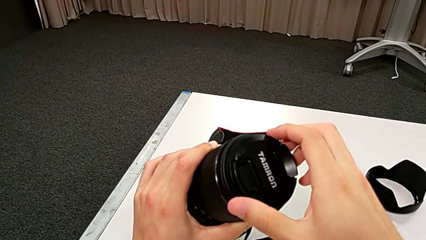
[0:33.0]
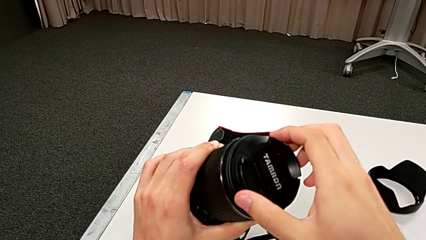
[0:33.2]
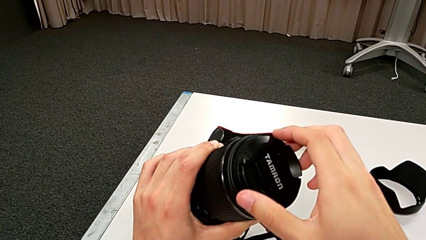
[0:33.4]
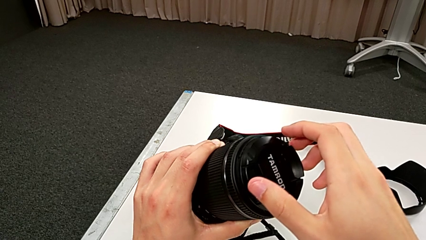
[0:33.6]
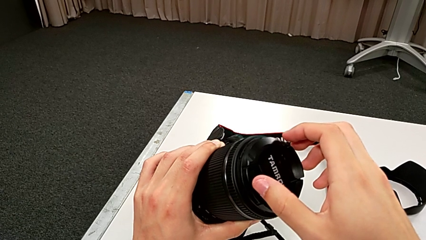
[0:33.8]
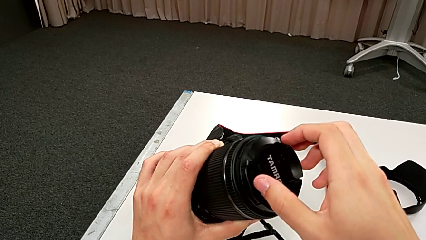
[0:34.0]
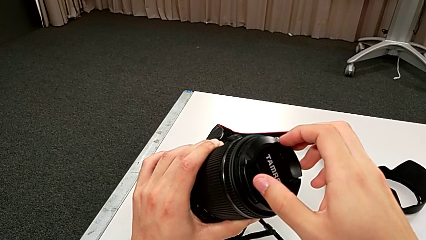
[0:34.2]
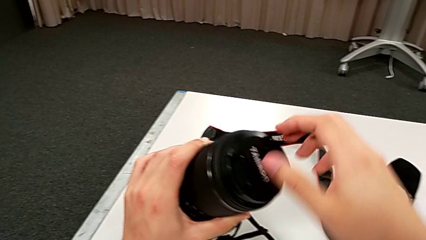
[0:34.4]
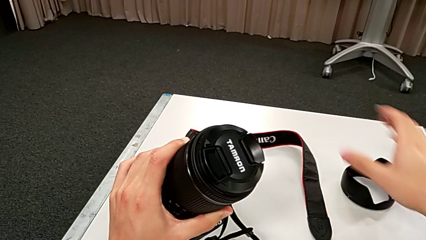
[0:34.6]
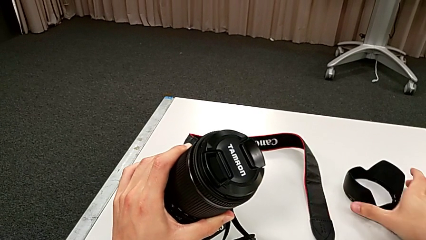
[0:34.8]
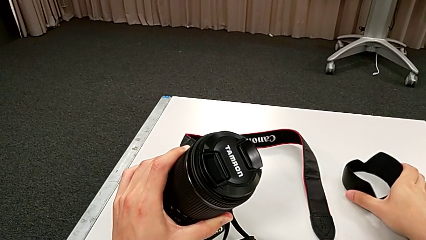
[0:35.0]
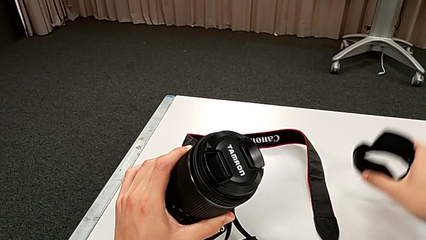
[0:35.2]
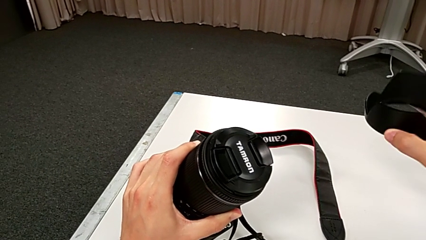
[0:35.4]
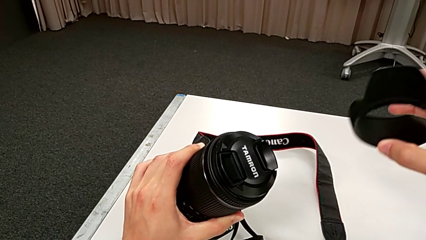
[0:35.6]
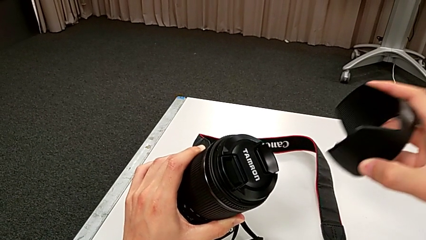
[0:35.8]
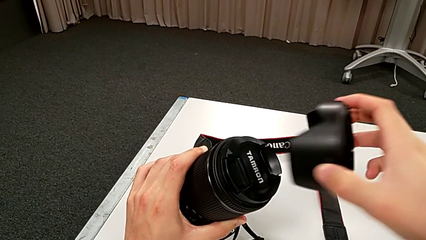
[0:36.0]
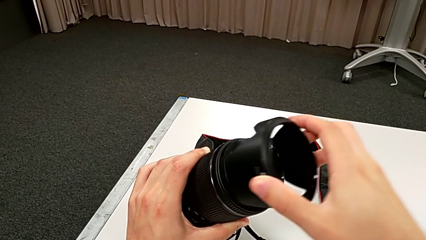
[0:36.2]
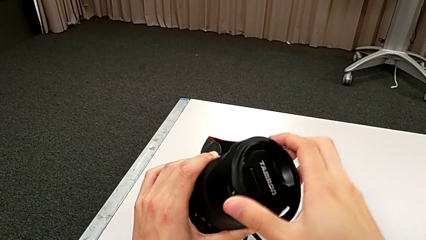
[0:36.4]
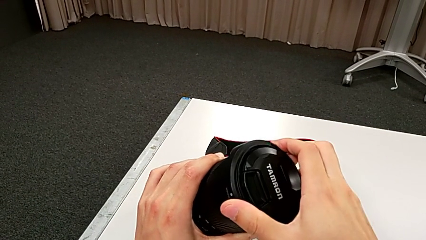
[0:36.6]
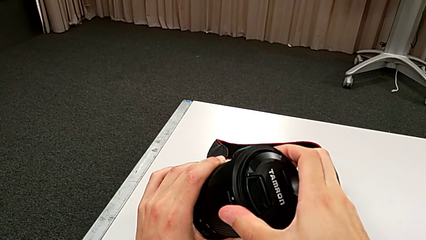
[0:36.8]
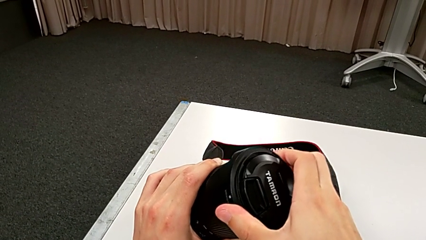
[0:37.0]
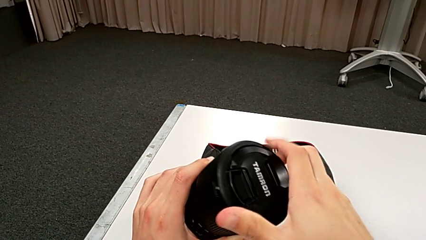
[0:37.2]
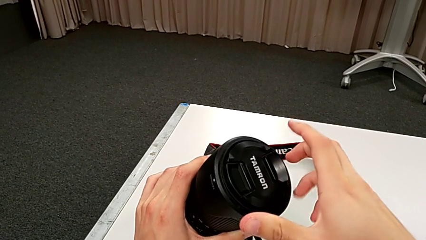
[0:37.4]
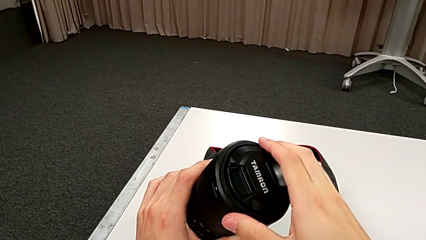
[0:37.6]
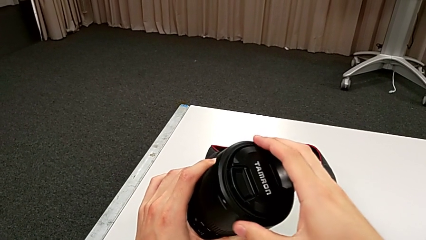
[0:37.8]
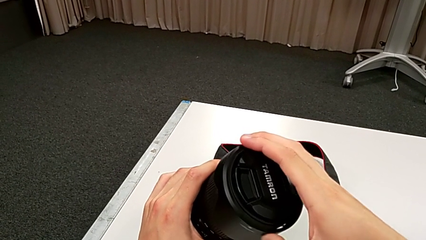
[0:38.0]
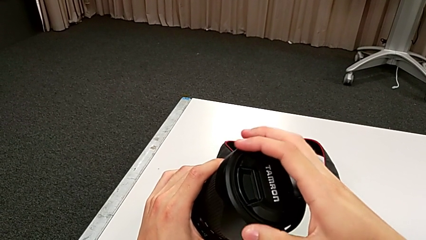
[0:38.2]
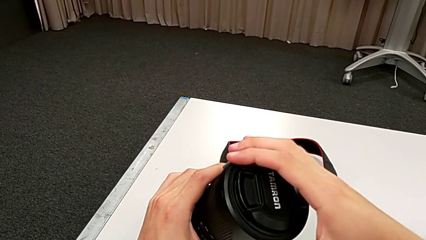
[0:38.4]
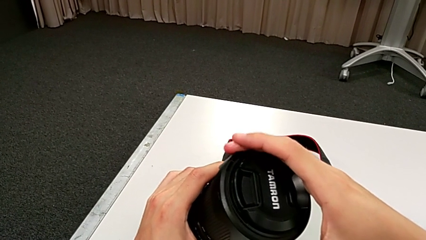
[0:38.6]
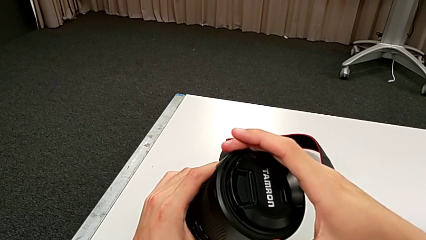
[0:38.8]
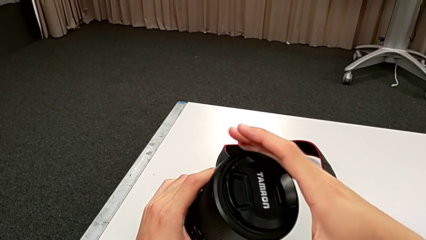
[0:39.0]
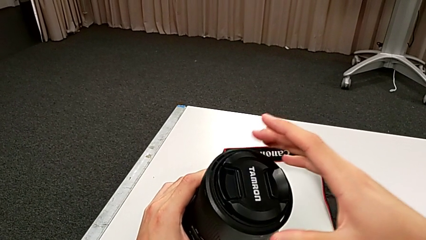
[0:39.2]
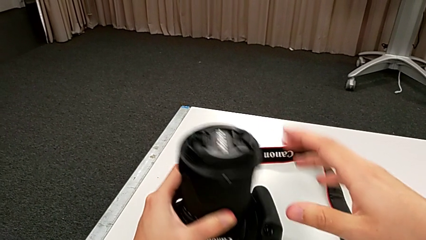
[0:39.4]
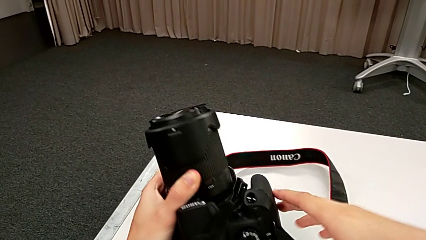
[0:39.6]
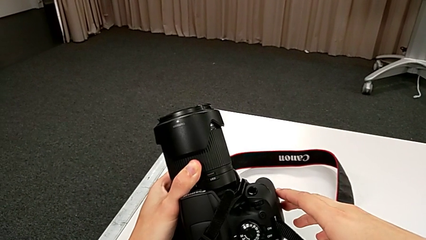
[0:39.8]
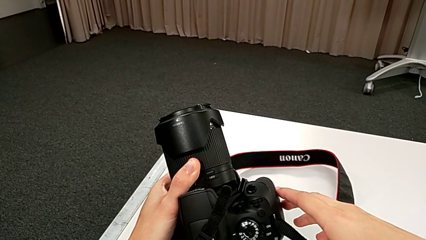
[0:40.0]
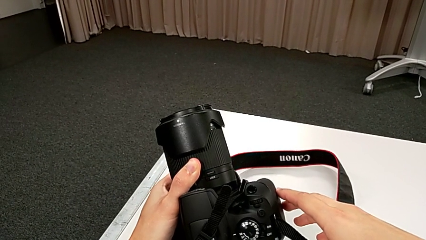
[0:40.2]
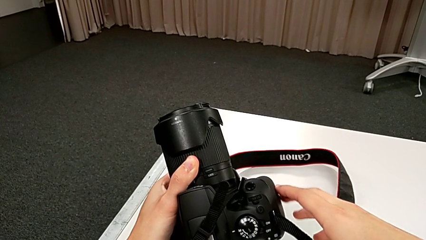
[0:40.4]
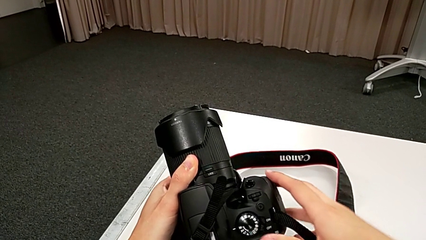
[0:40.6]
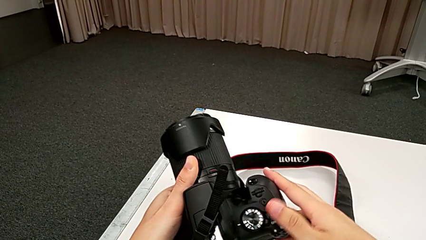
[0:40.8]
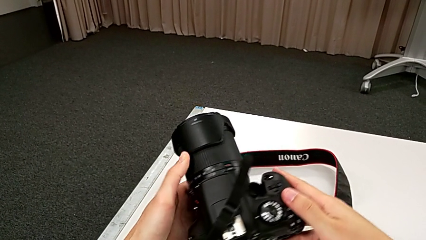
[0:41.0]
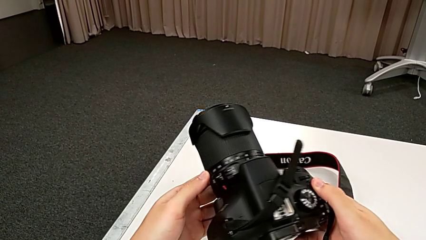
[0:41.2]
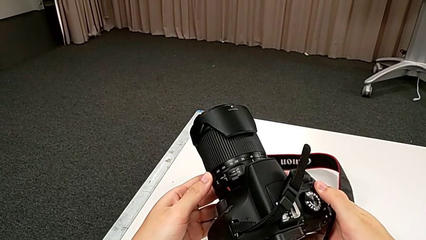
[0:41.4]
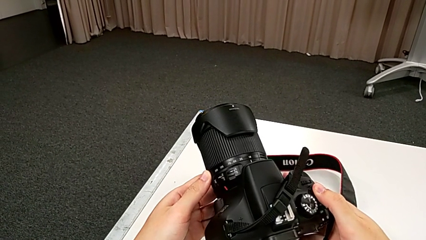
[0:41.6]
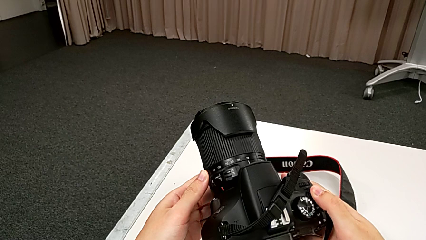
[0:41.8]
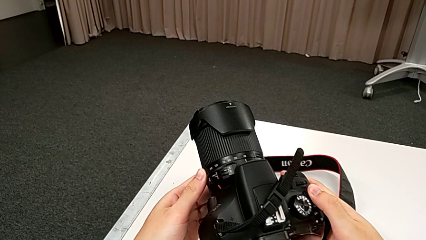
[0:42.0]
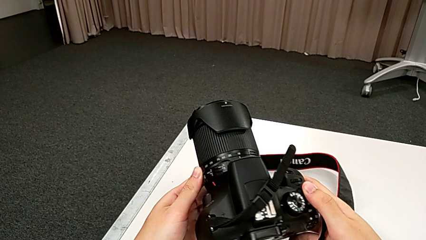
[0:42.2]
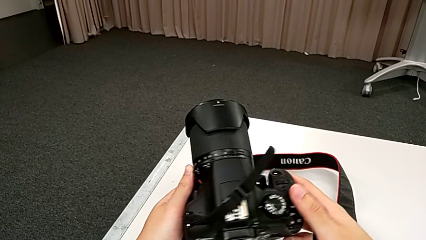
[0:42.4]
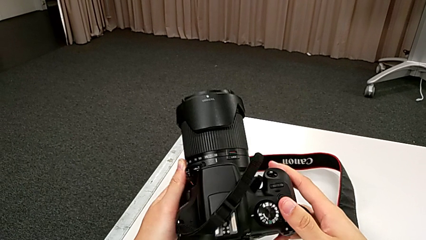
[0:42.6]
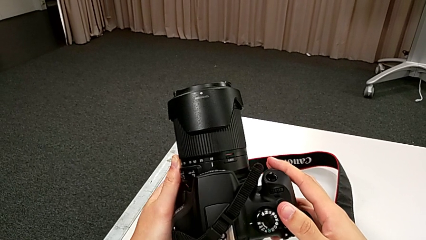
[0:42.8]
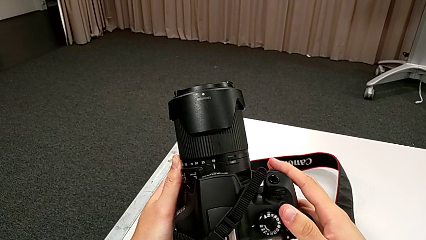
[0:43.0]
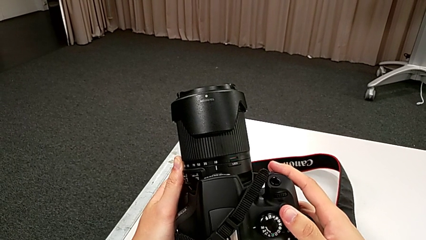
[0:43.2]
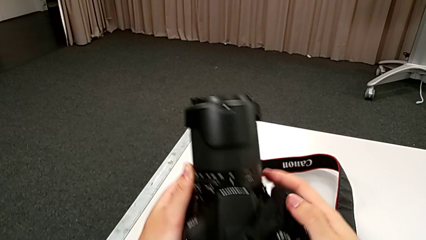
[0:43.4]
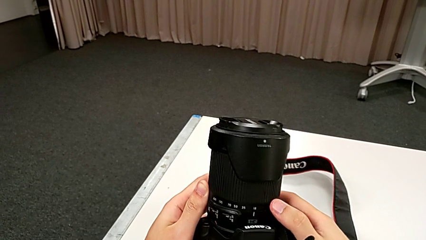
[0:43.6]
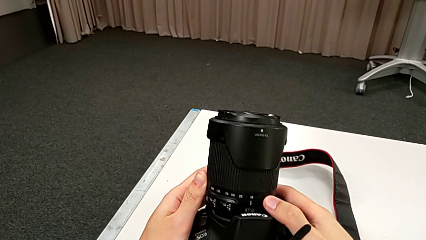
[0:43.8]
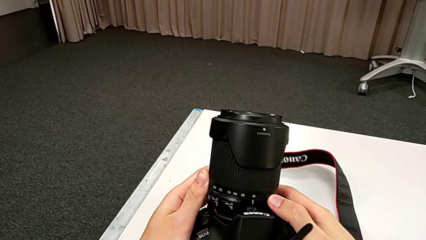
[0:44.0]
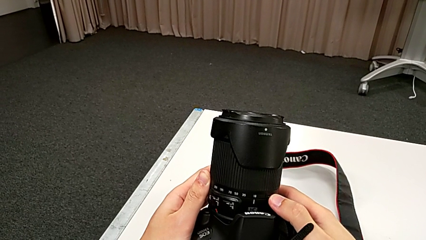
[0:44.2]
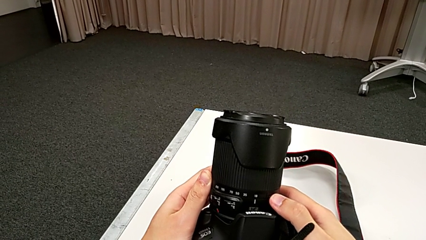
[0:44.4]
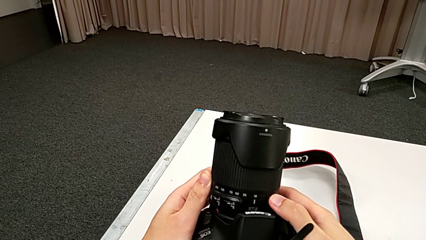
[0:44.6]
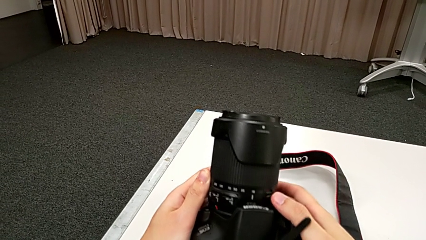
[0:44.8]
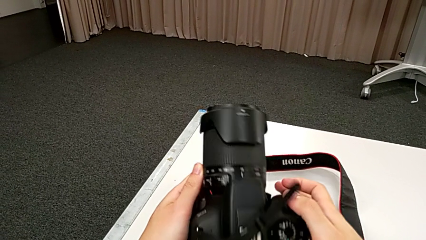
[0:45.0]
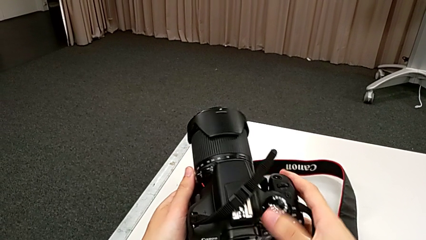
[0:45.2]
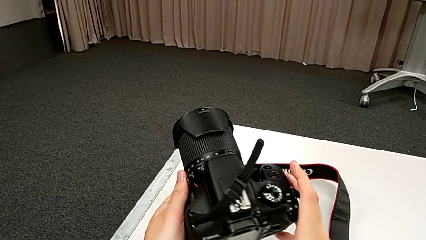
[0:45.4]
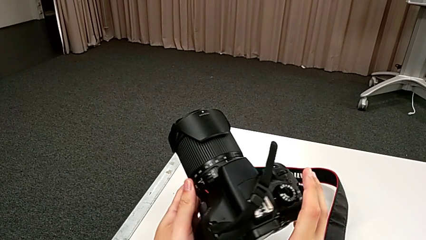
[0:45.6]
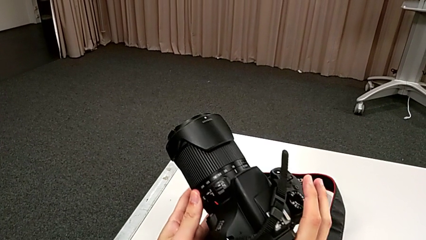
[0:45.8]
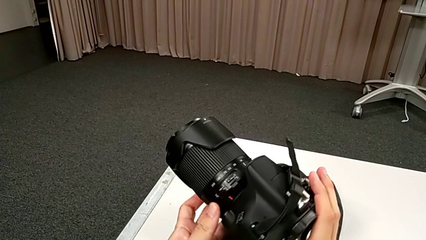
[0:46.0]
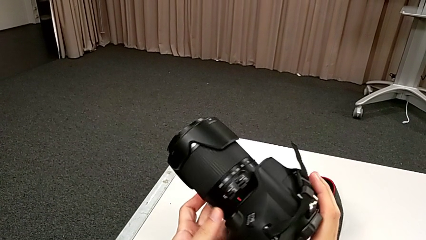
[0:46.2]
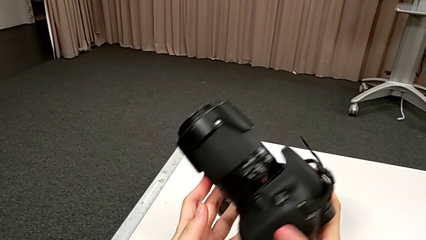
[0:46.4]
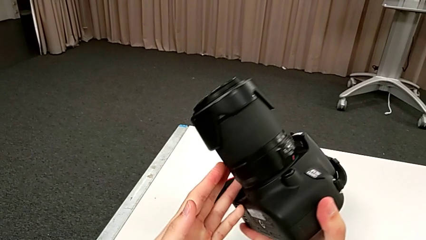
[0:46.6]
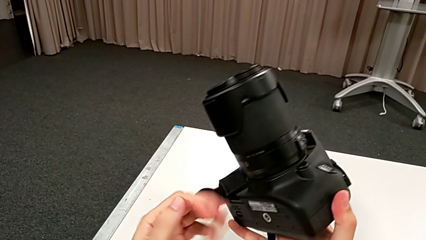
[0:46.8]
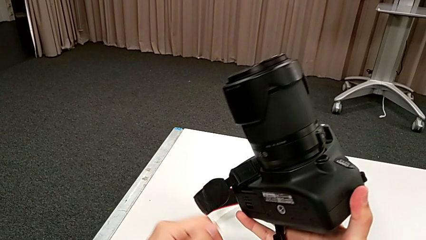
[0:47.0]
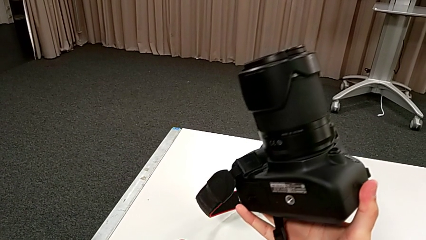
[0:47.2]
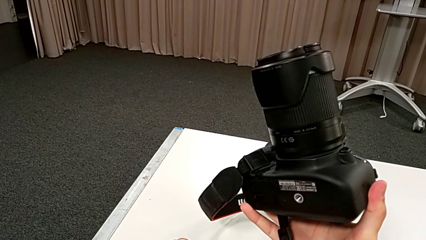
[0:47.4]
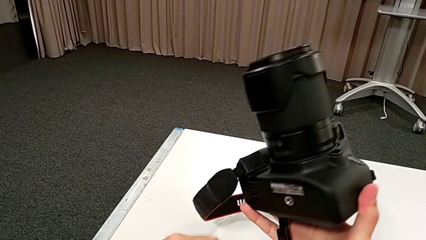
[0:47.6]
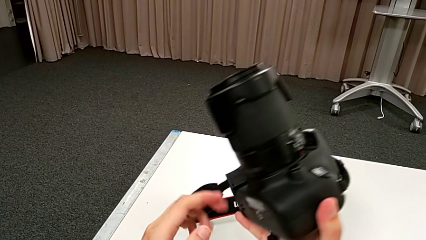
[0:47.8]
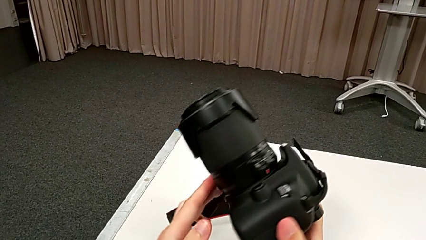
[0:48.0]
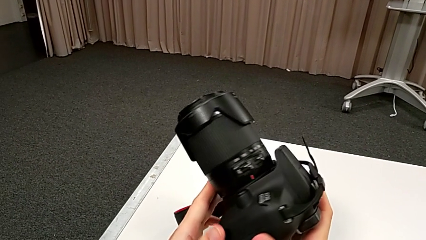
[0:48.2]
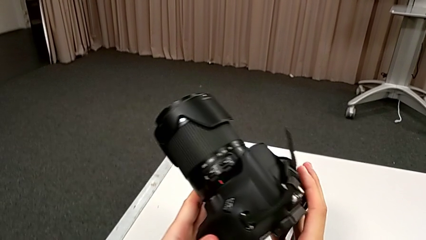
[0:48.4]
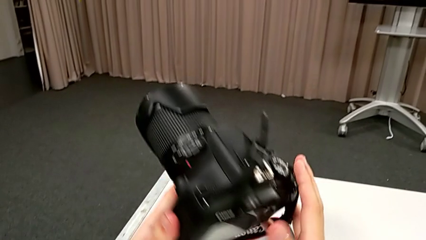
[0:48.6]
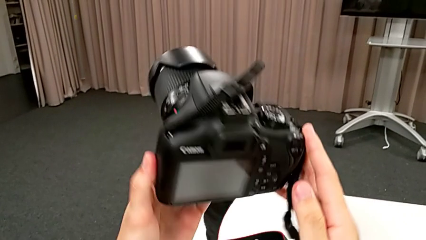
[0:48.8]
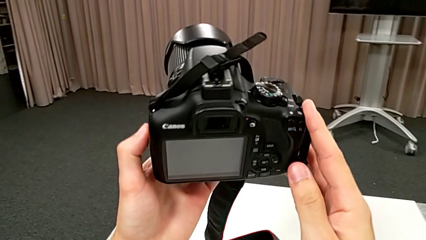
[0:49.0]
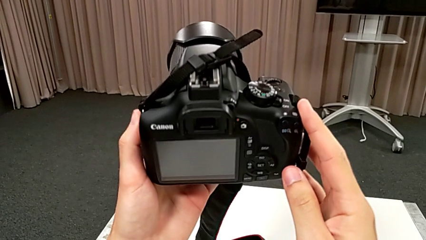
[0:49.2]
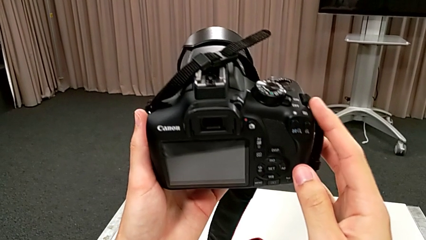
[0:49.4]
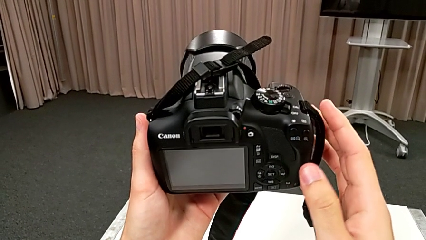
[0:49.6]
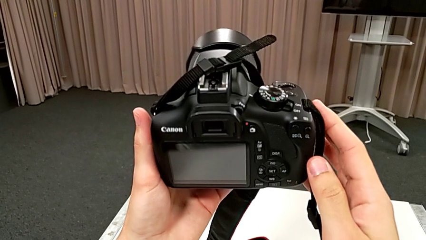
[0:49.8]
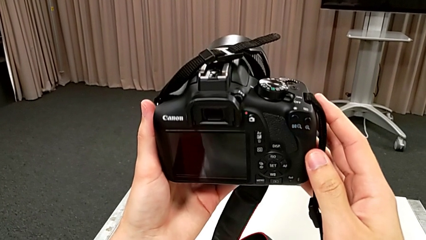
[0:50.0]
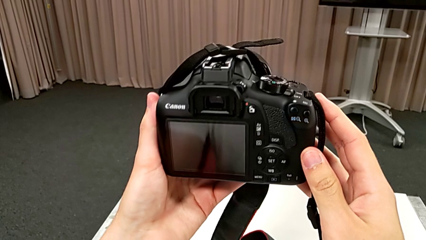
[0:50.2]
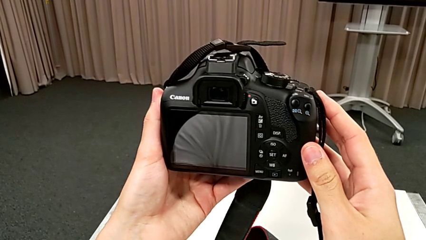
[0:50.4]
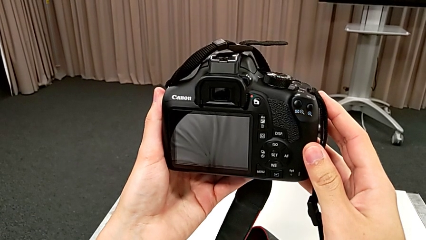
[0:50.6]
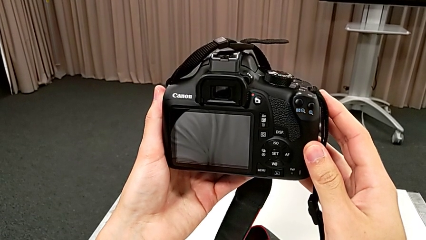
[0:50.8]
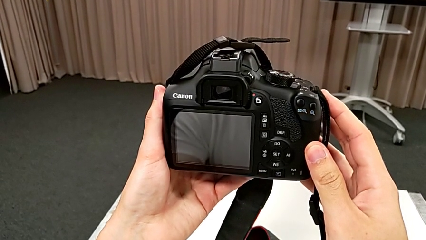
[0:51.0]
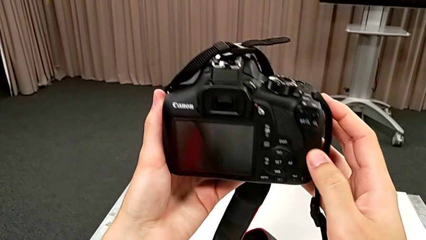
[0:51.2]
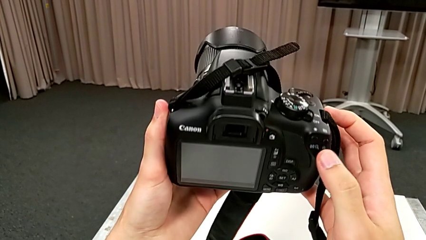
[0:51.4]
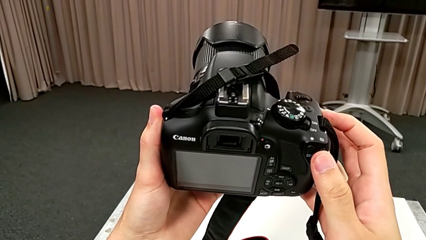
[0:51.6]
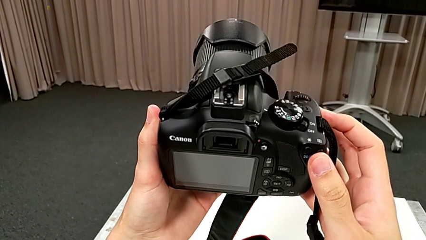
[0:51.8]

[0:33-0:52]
The camera wearer is detaching the lens. They grab the lens cover, lift it, assemble it, rotate it, inspect the DSLR, touch the lens and begin to inspect the DSLR.
